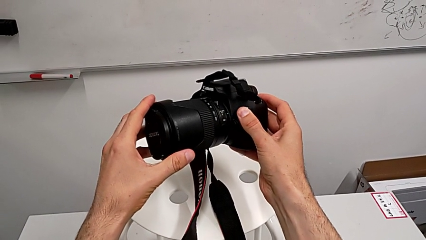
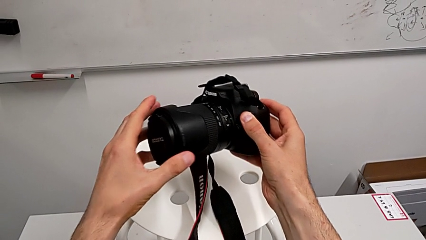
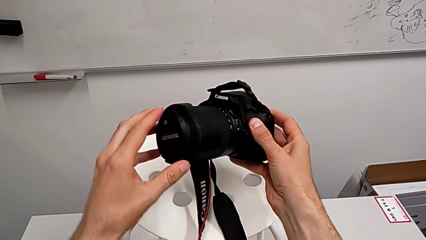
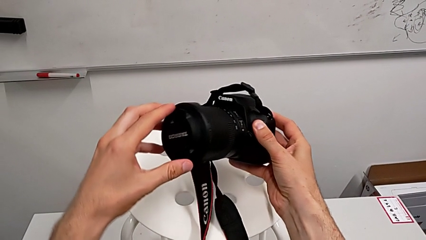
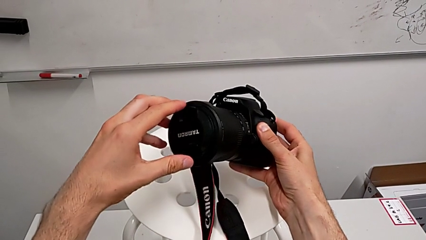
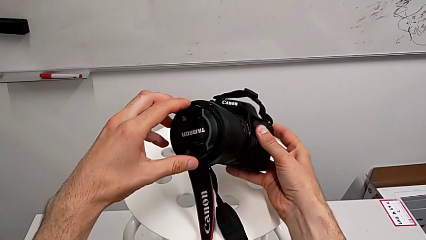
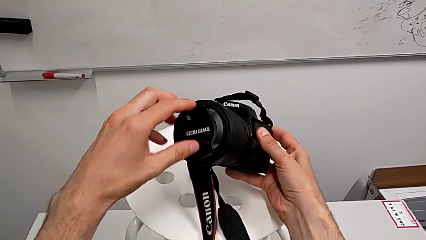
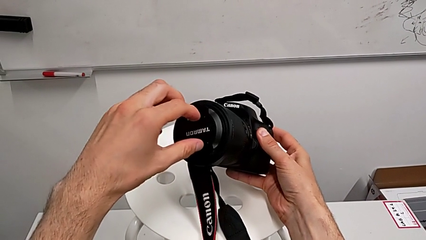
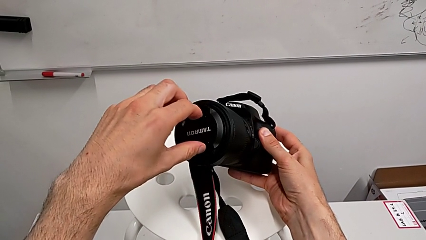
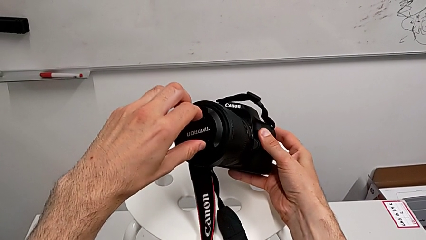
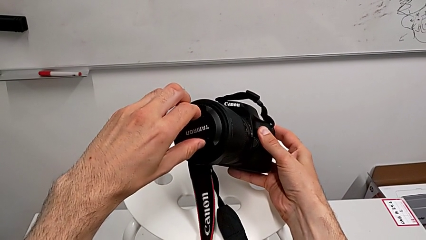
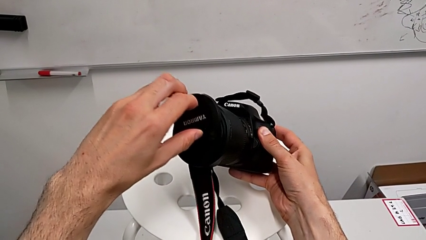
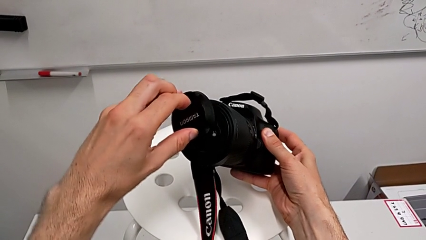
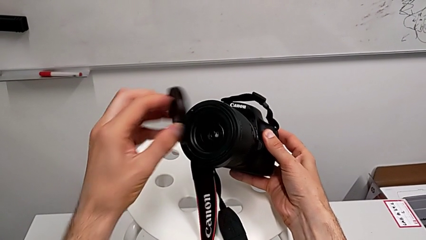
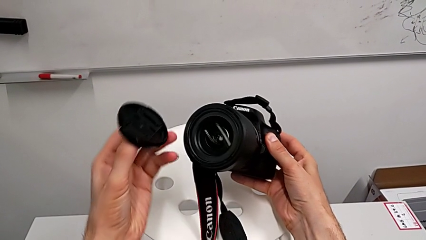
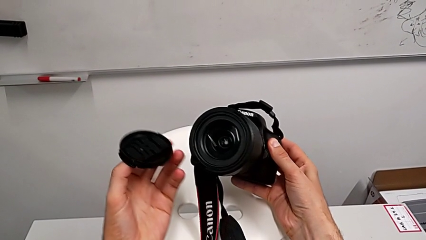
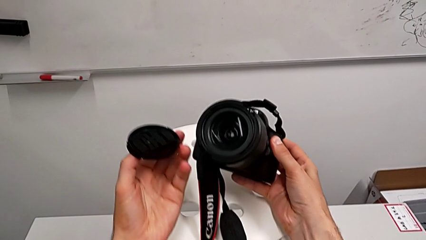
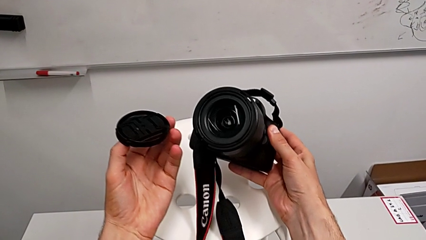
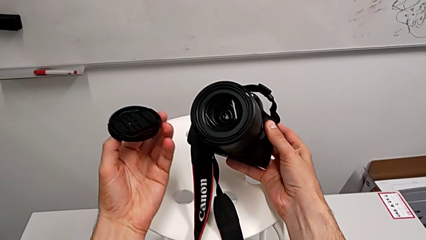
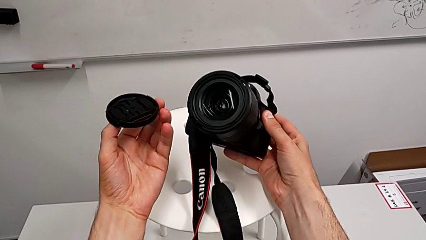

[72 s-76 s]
The camera wearer detaches the lens cover. They grab the lens cover and withdraw it.

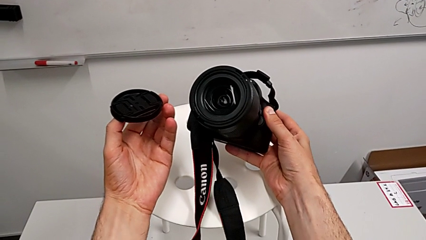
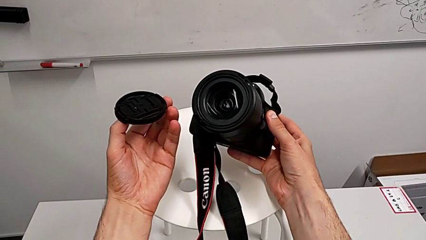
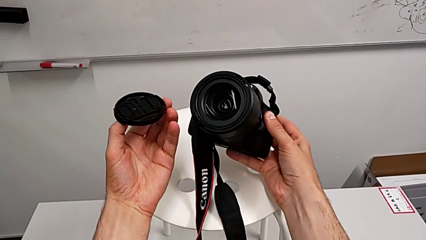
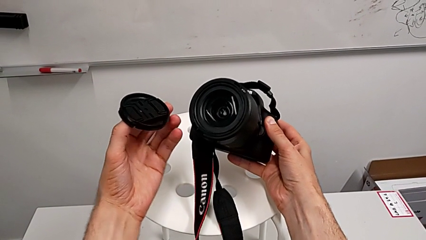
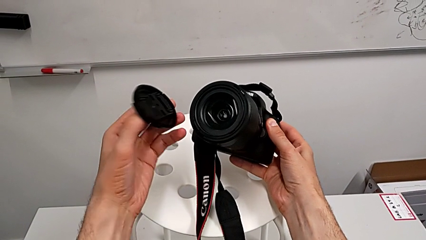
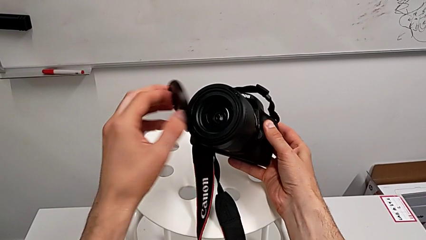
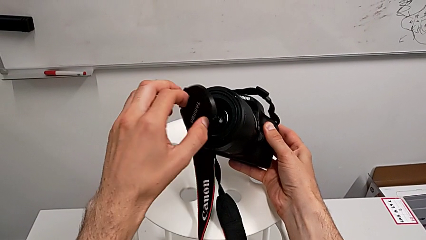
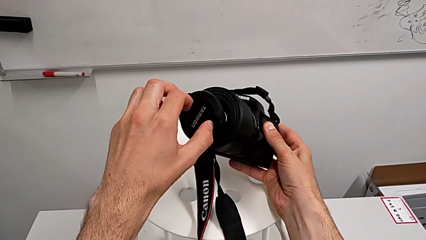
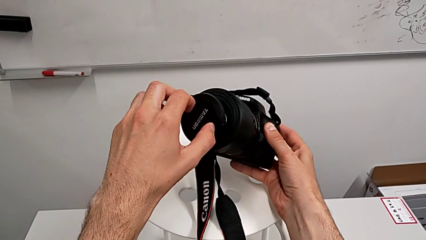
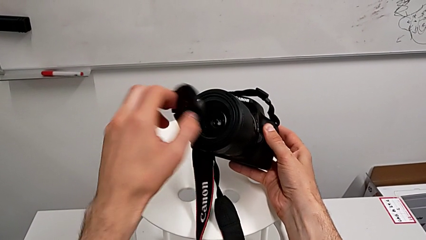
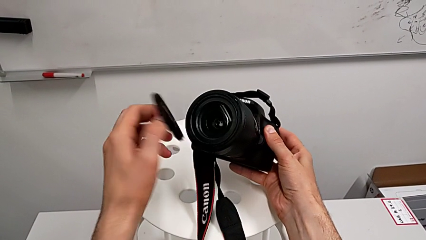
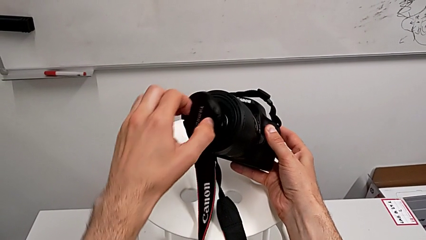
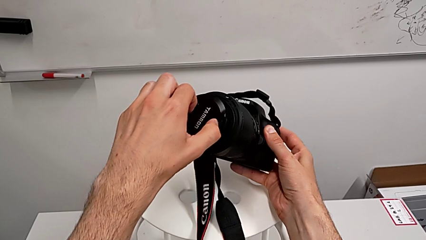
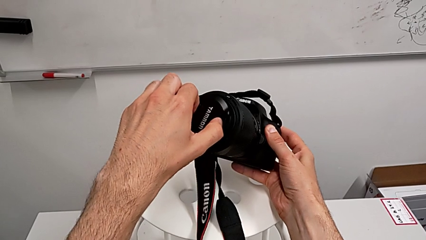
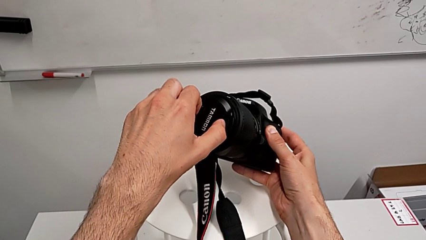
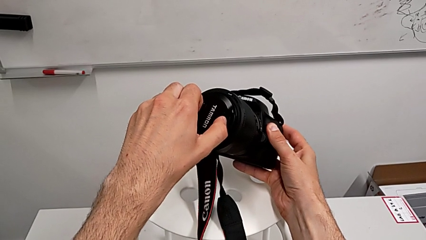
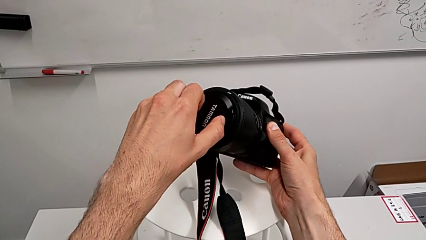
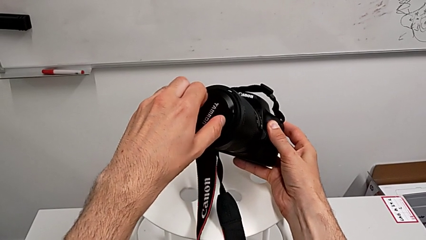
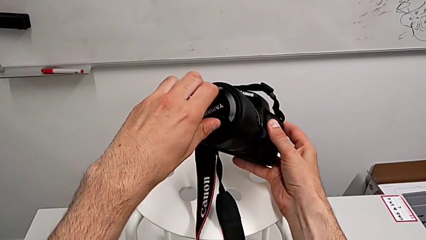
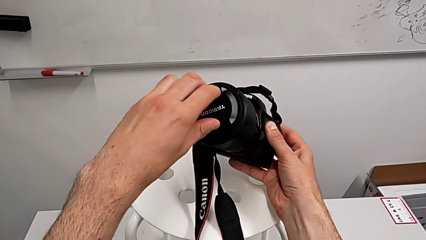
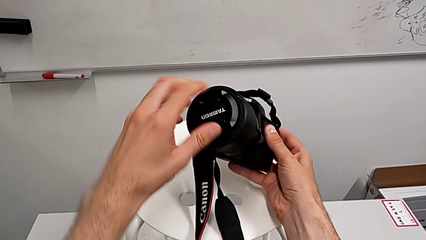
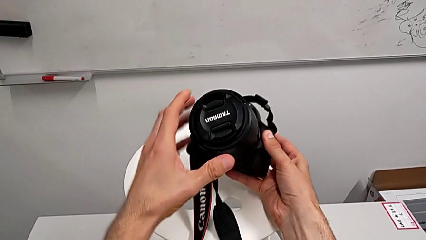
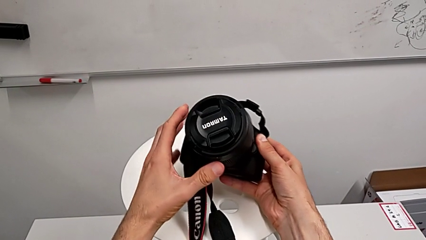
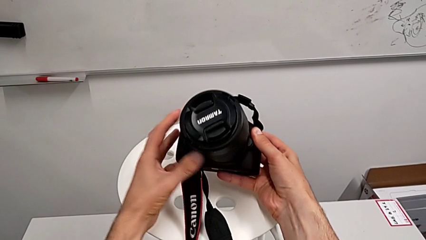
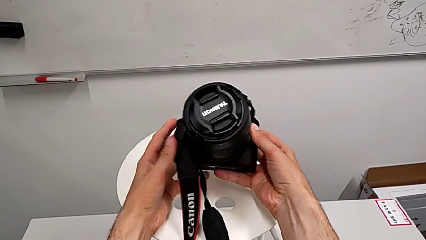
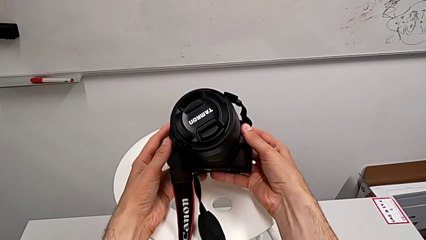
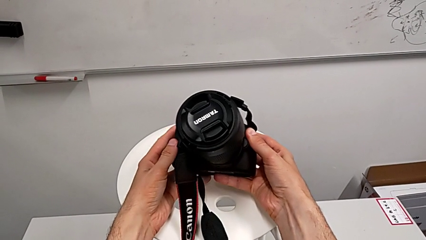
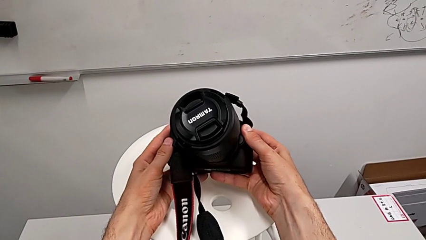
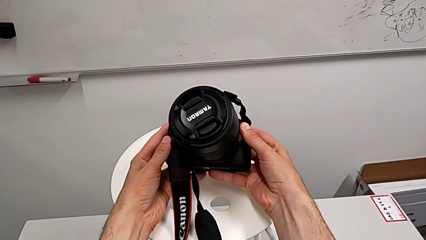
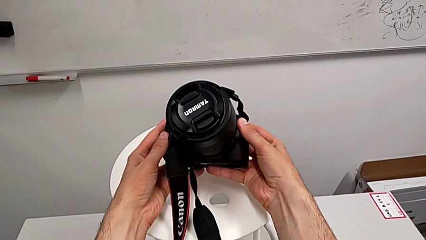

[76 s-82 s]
The camera wearer attaches the lens cover. They place the lens cover and assemble it.

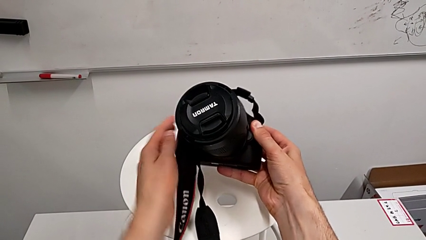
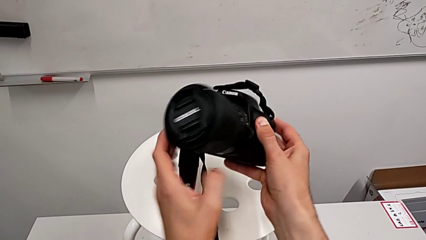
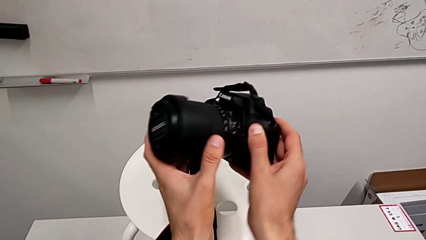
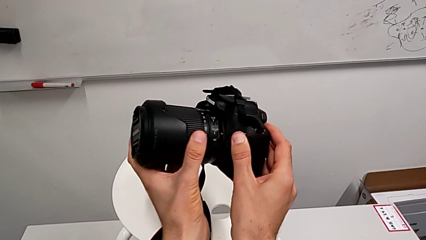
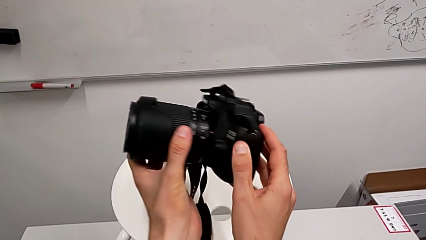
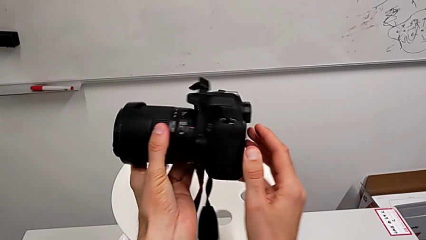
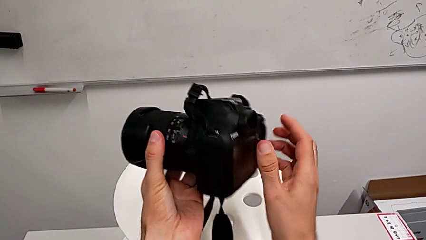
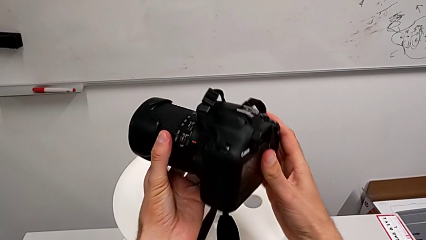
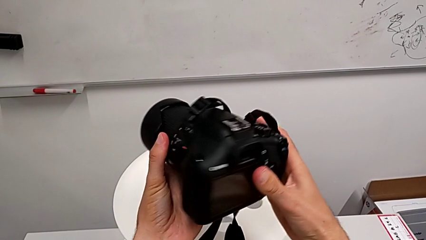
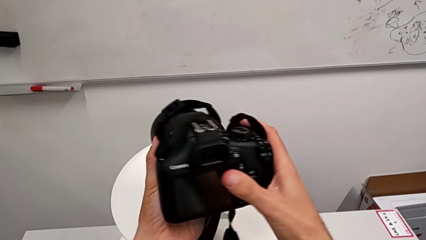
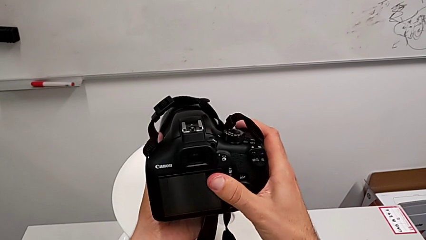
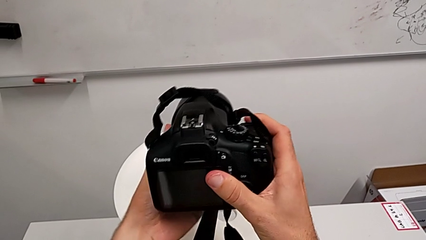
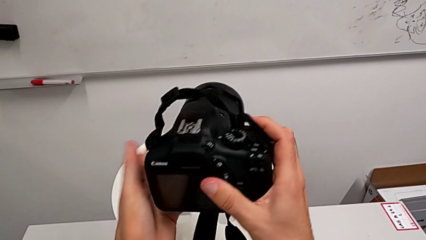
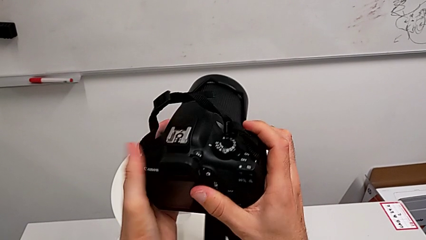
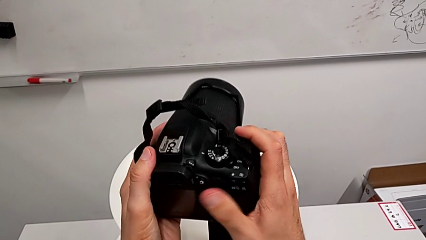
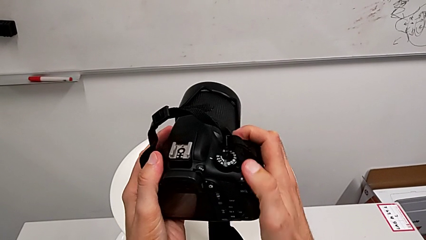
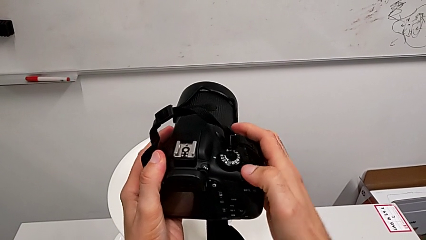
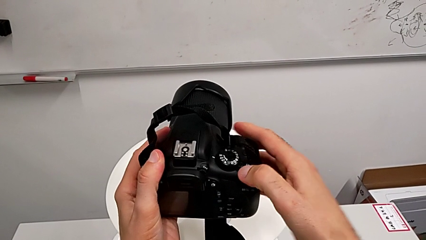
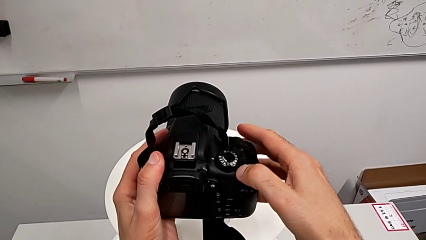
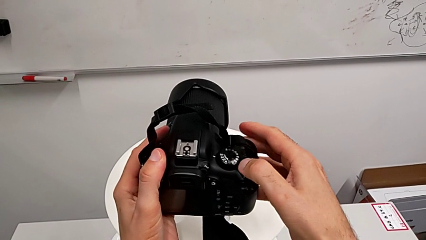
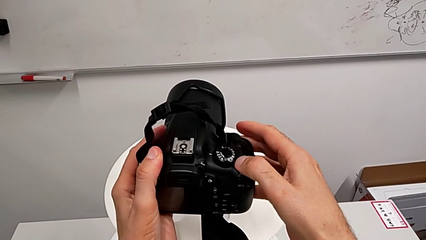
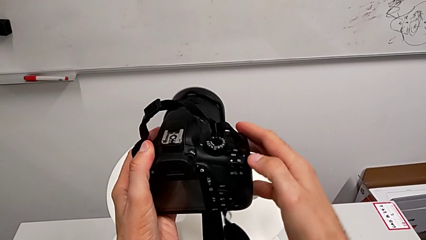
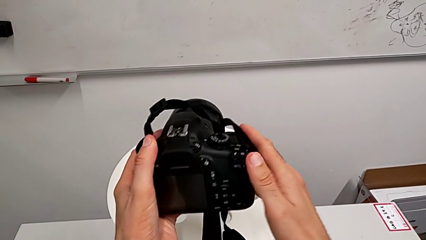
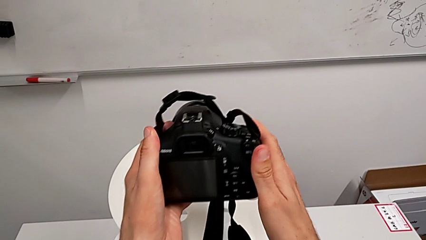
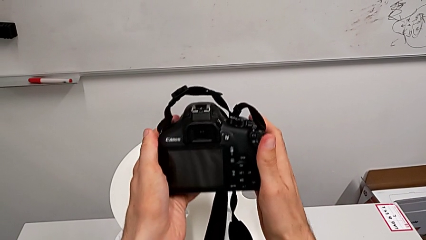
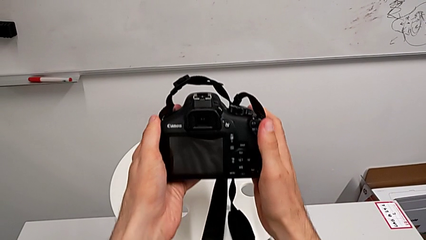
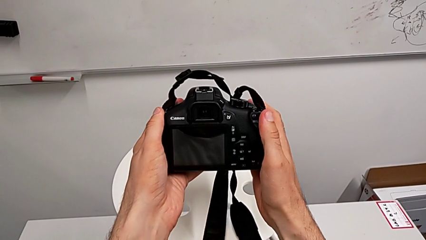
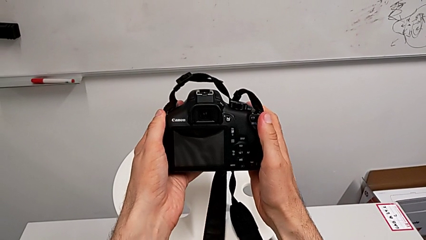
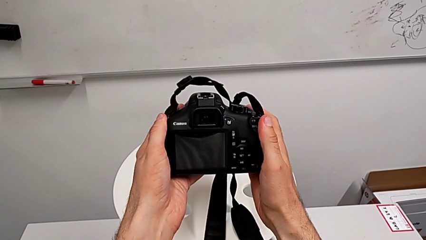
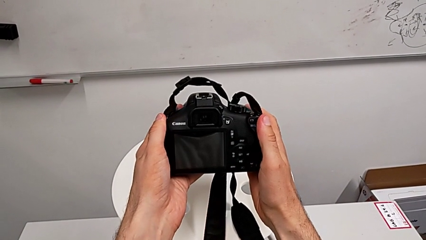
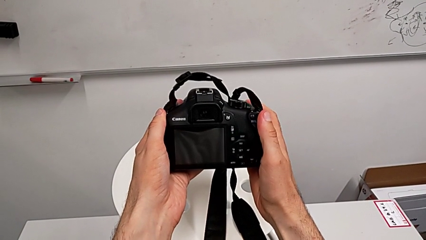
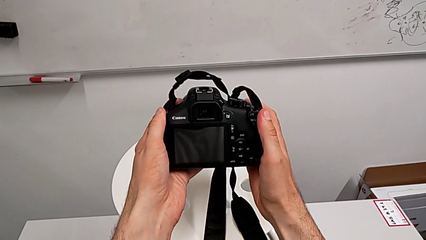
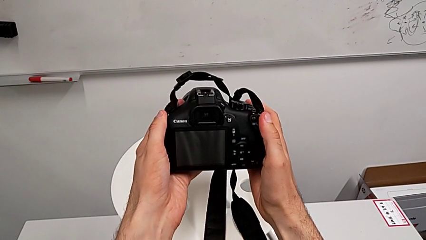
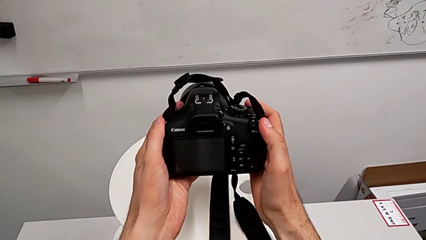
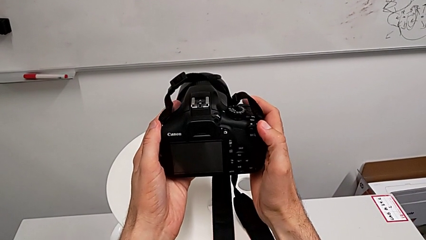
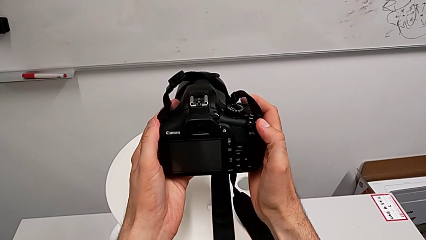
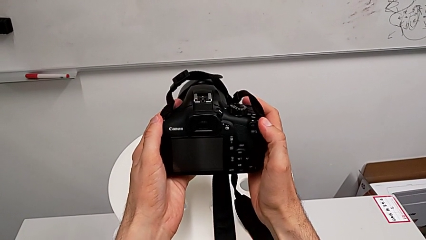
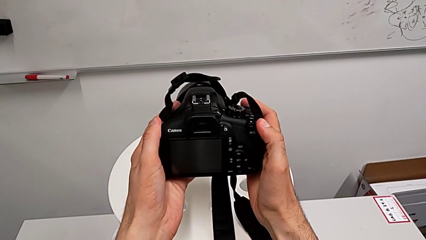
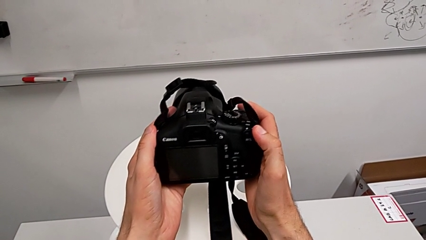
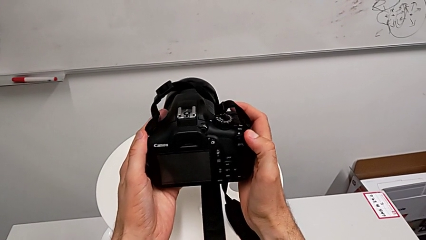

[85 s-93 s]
The camera wearer is turning on the DSLR. They rotate the DSLR, slide the power button and hold the DSLR.
